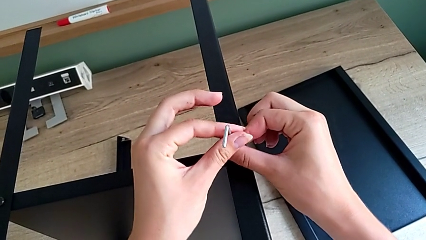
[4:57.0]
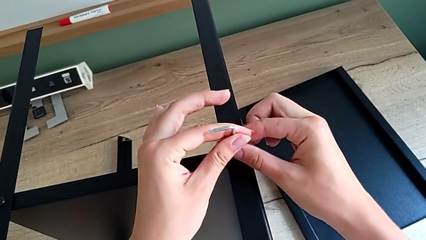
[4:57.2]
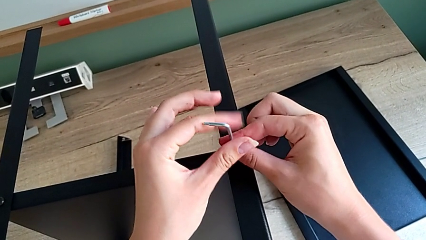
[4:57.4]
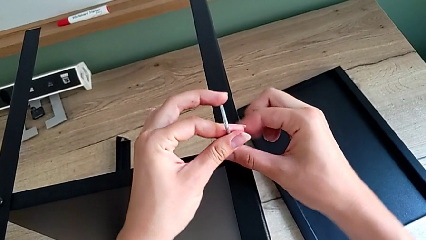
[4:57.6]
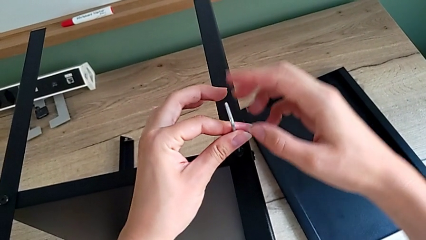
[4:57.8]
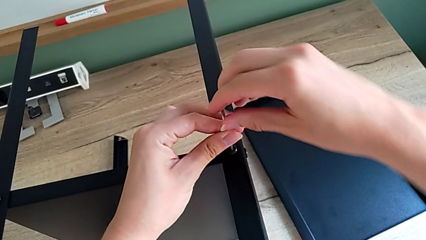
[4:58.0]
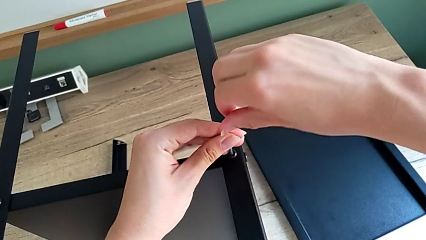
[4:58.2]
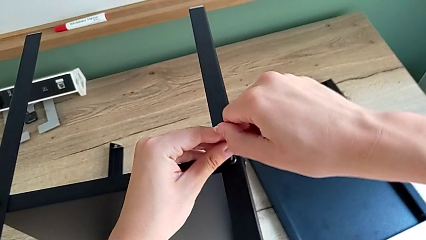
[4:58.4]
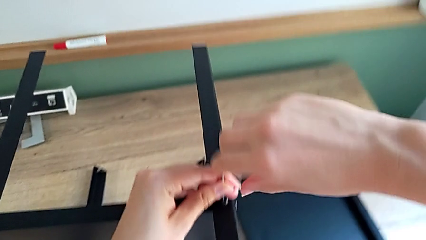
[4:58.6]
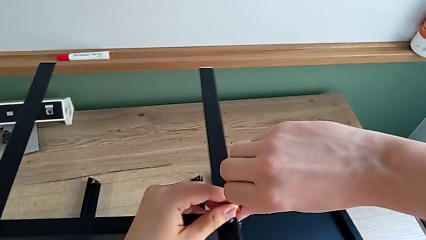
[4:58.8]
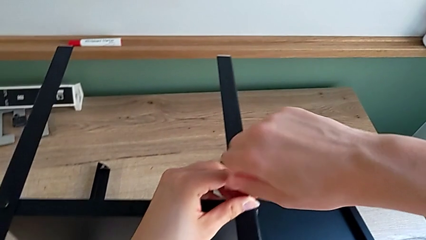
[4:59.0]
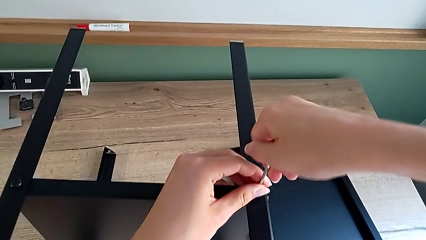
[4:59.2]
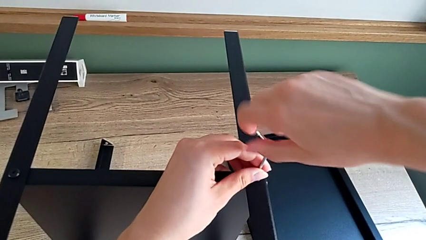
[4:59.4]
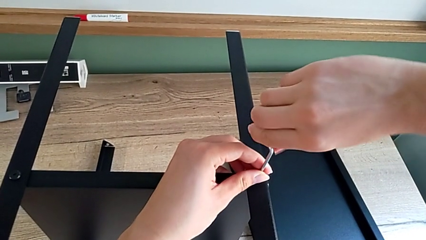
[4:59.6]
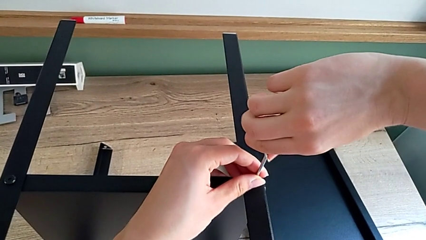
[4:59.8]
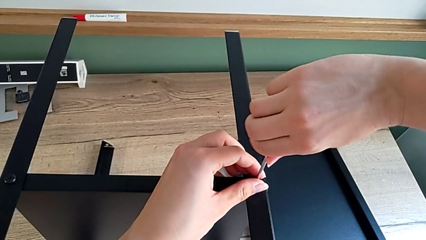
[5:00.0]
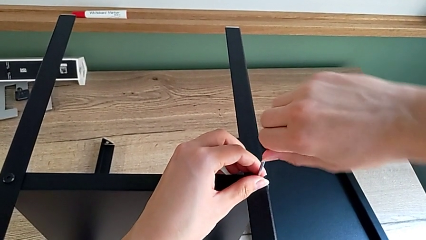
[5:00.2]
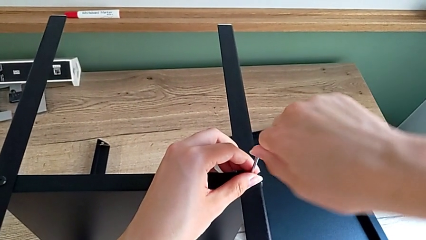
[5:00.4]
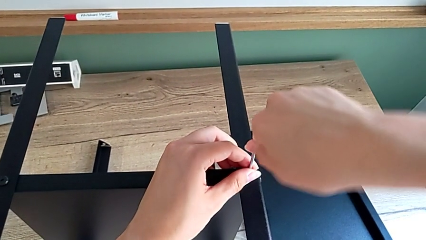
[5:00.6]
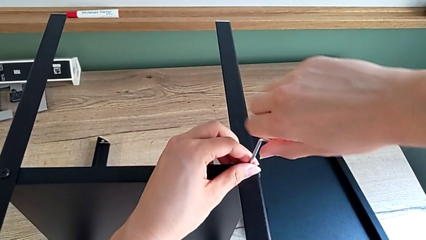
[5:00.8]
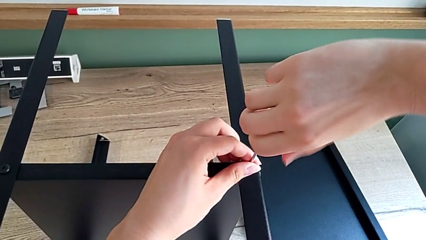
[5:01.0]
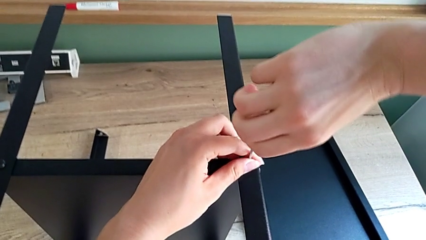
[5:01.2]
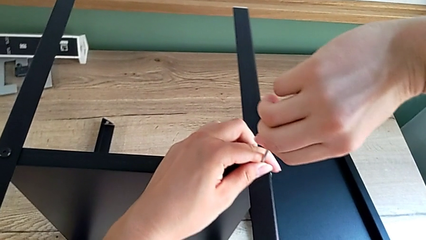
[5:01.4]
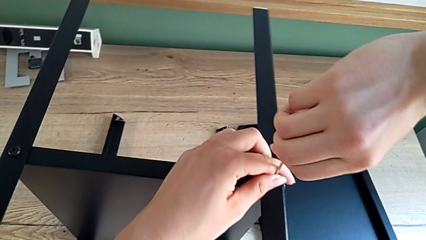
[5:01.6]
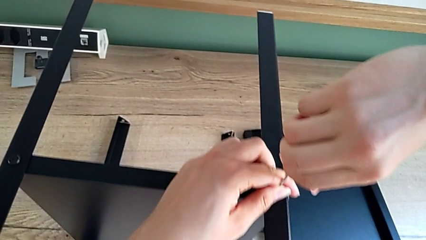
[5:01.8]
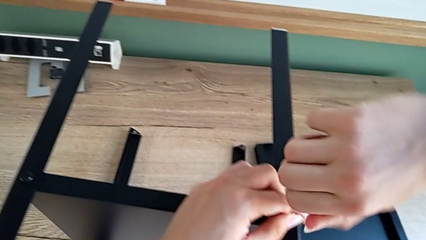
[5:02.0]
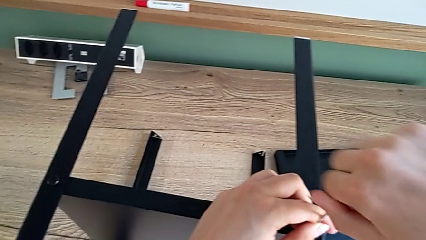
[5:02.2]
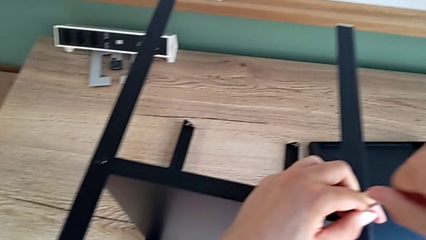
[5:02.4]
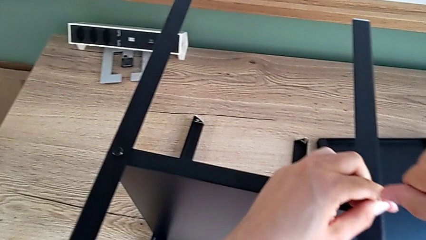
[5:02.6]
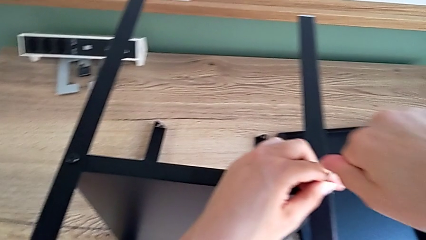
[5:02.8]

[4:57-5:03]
The camera wearer is assembling the fourth leg onto the shelf. They keep screwing the last hex socket head.

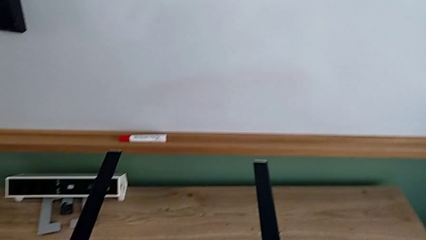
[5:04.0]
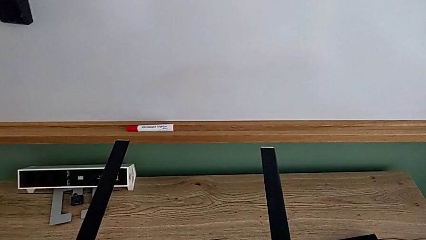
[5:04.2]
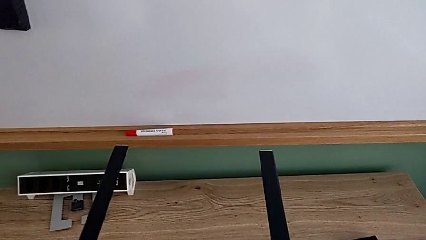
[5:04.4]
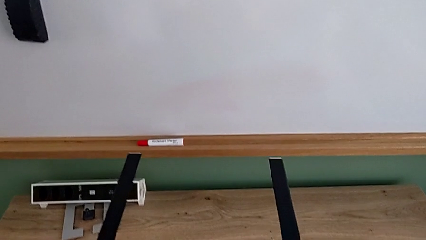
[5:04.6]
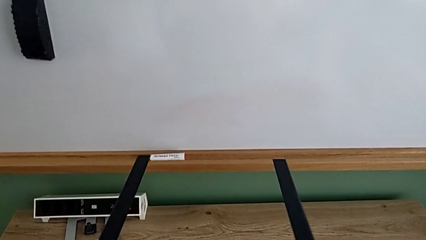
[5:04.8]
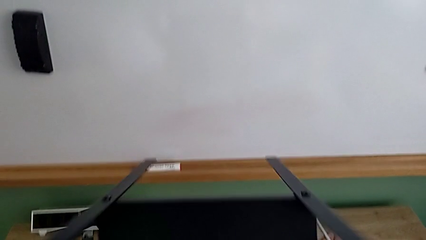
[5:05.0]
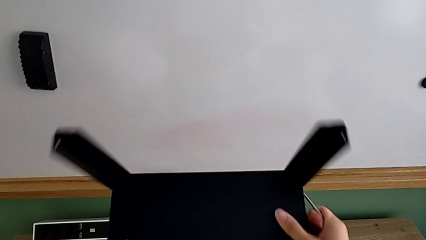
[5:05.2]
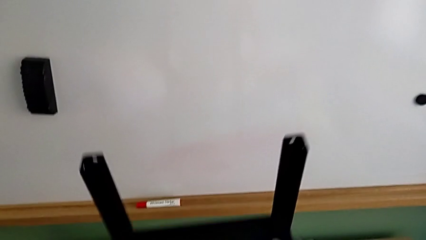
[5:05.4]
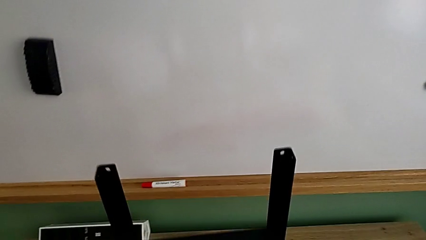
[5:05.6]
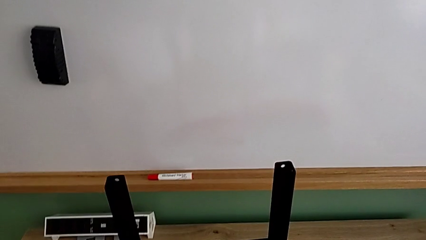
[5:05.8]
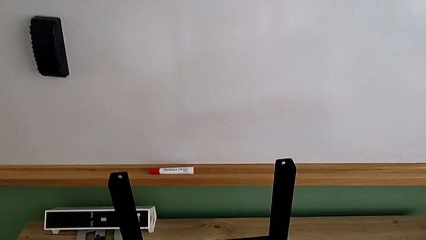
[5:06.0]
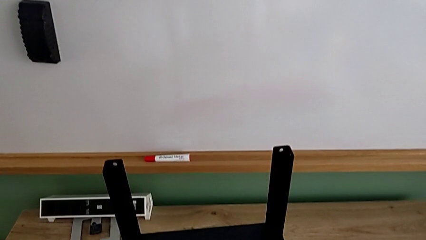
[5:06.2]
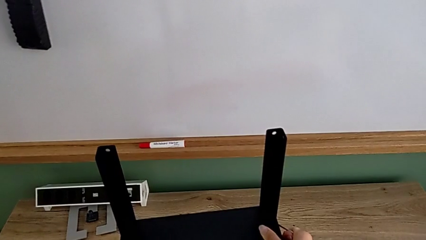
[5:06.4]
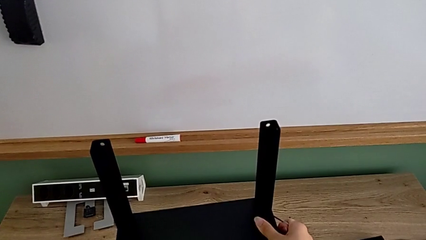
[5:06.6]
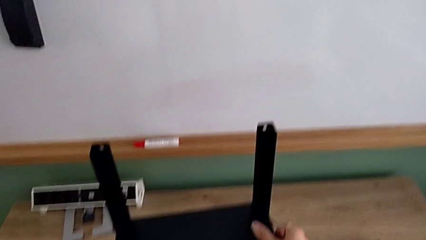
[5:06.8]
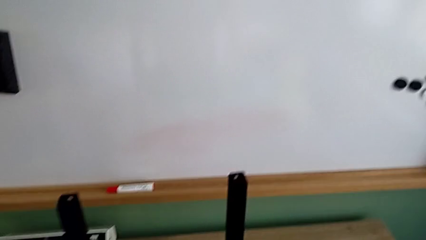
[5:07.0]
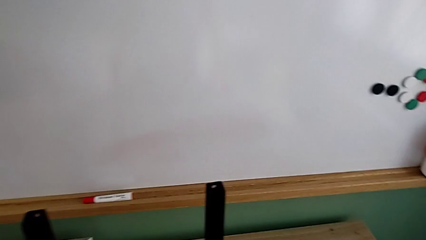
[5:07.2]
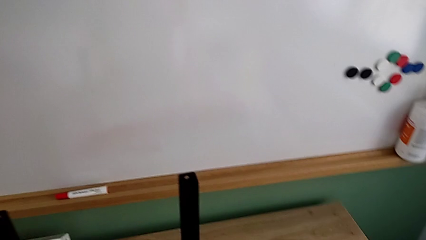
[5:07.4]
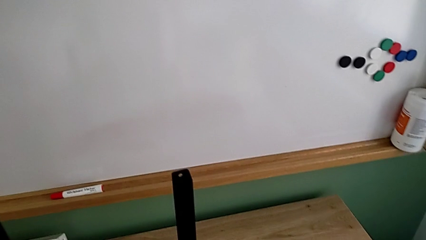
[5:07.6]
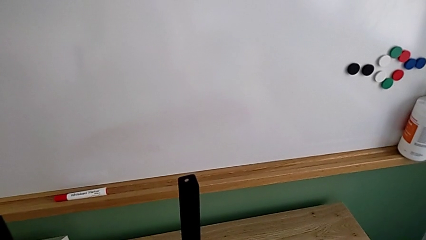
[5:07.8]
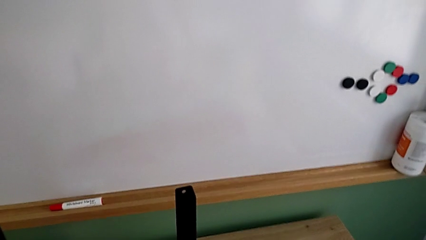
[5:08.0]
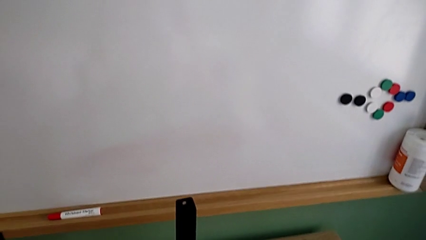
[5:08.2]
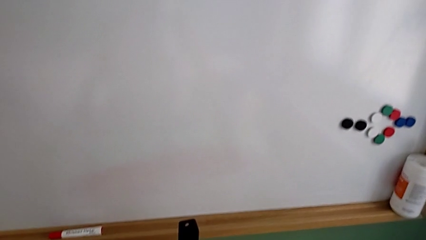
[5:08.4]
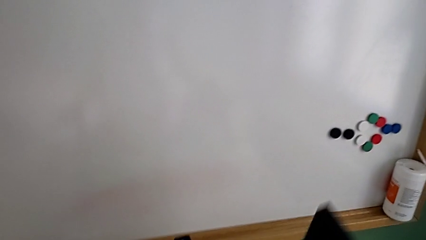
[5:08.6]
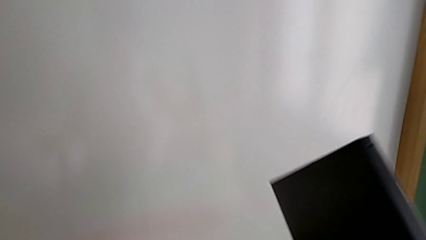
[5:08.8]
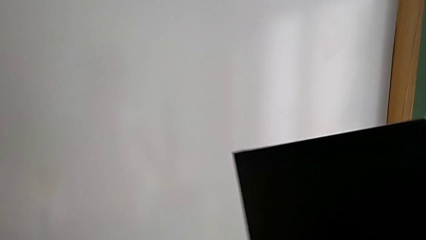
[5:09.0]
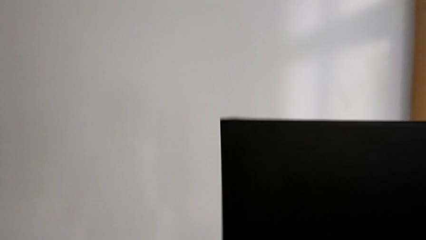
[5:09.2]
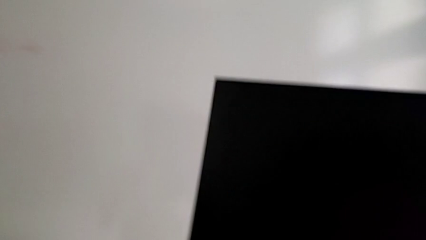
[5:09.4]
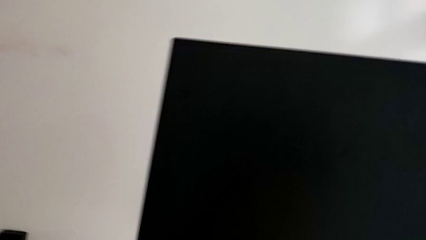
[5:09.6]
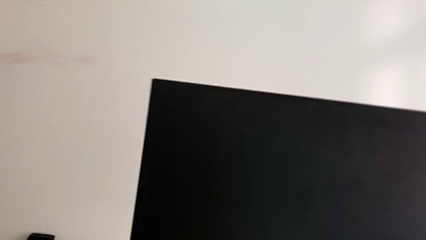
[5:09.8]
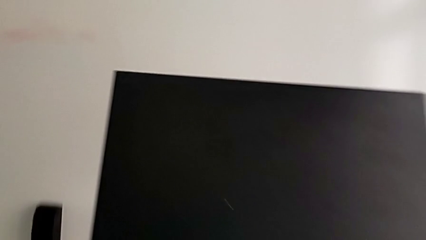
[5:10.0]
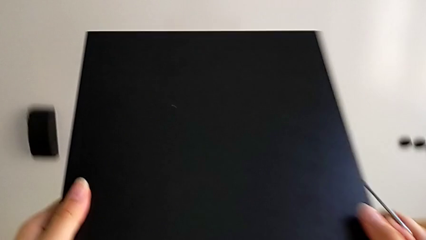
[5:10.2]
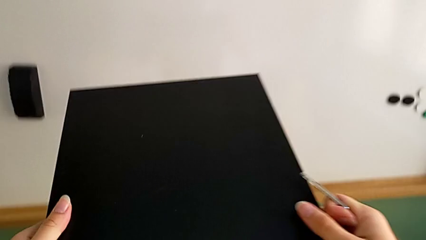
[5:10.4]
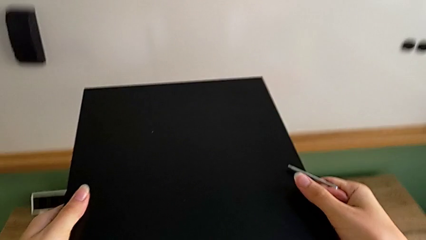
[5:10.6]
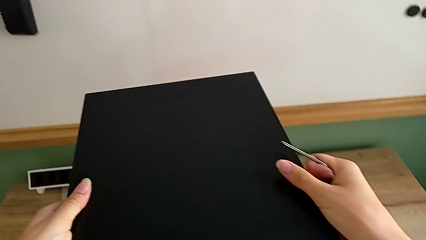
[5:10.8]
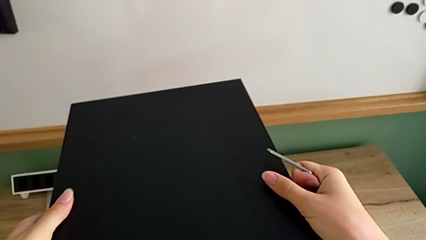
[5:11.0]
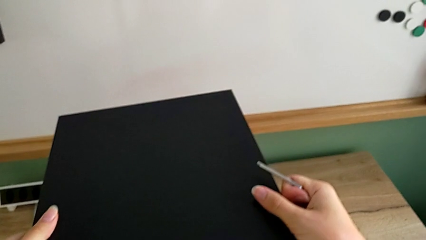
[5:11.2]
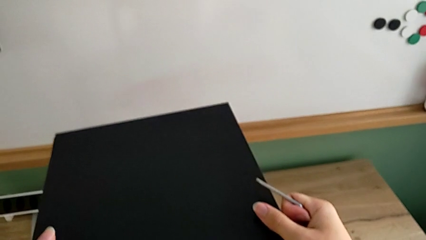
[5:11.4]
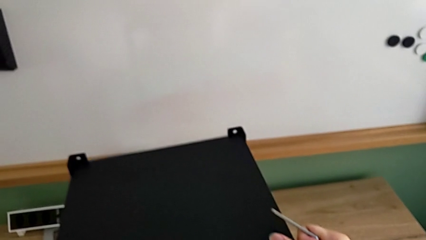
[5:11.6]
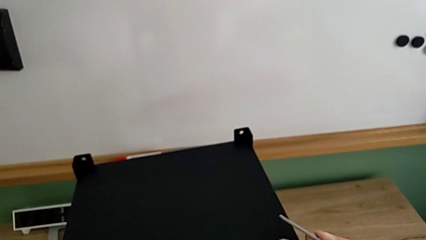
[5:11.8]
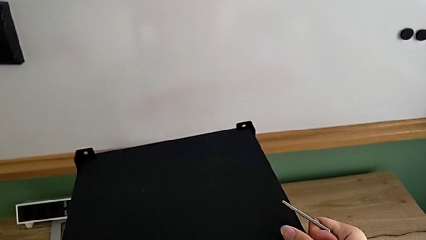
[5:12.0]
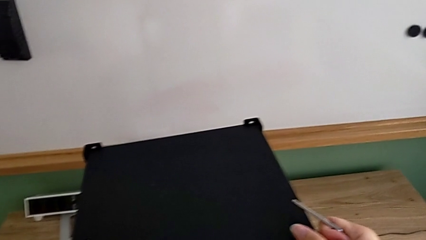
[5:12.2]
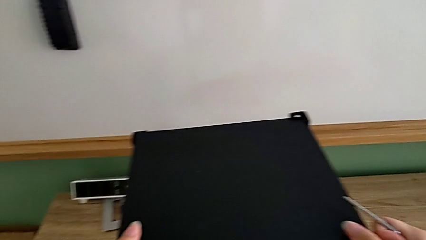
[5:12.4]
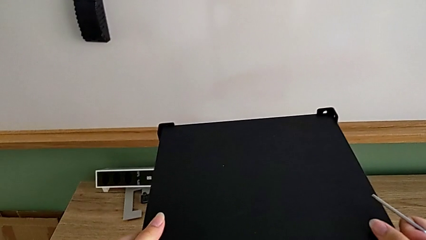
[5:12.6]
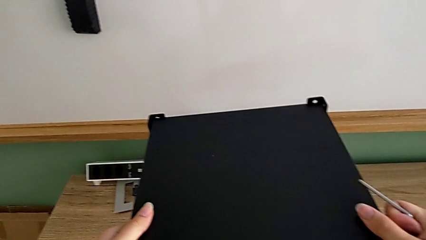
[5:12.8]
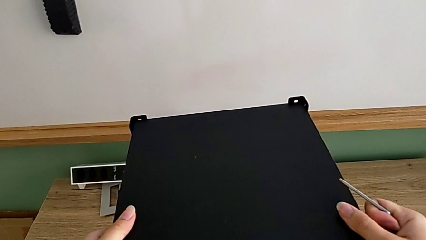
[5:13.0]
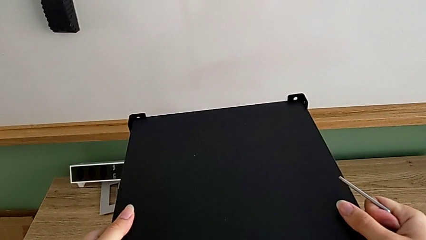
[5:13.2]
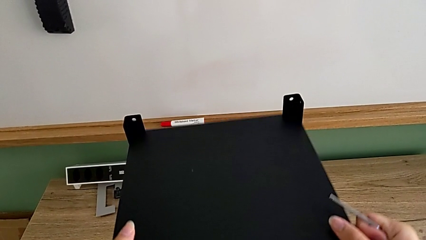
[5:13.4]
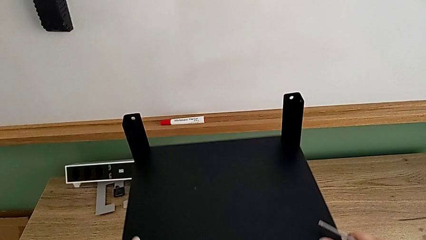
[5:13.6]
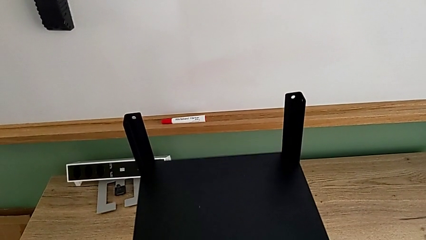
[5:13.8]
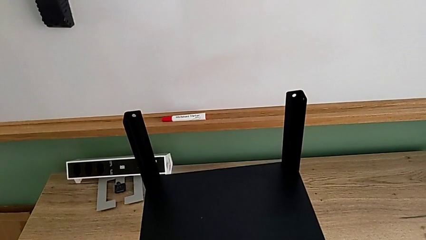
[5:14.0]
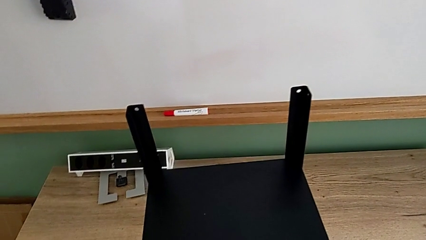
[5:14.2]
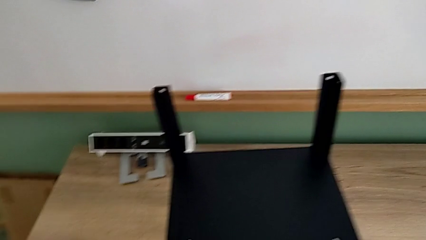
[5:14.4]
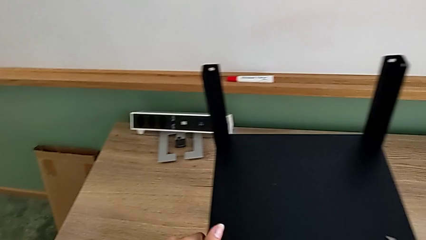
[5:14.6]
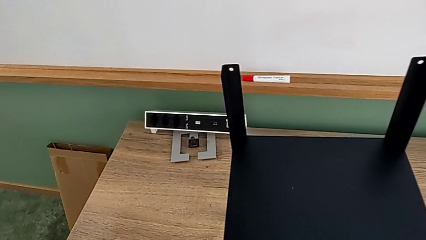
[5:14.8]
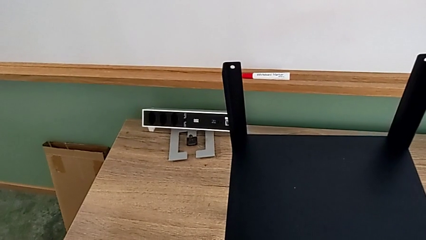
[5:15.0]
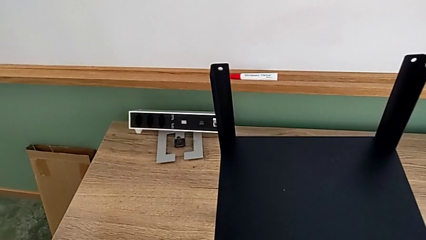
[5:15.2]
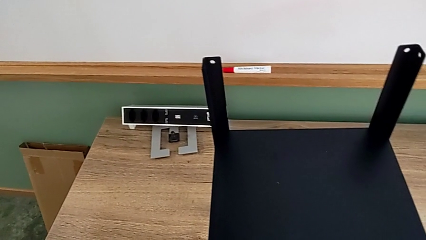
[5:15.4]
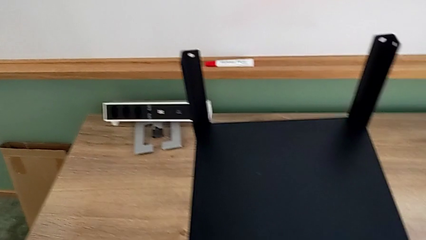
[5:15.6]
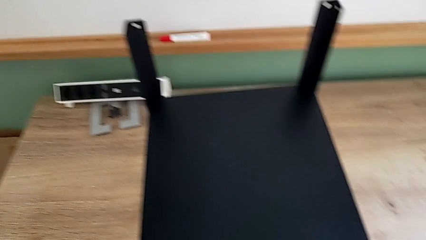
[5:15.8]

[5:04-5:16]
The camera wearer is assembling the top tray onto the legs. They rotate the nightstand, grab the rectangular tray, assemble the black tray and begin to slide it.
